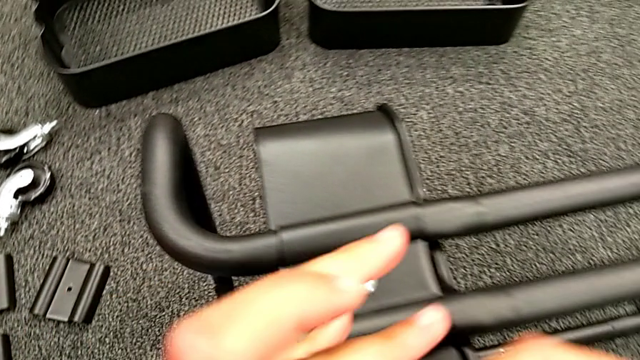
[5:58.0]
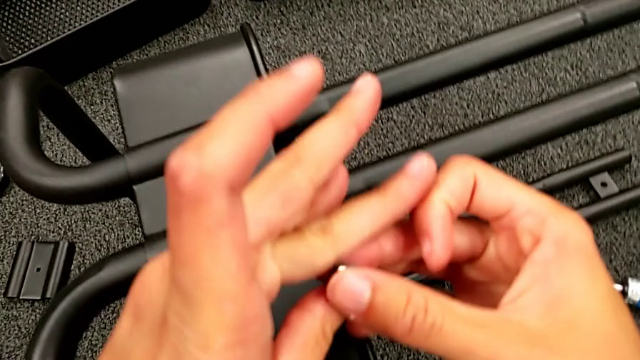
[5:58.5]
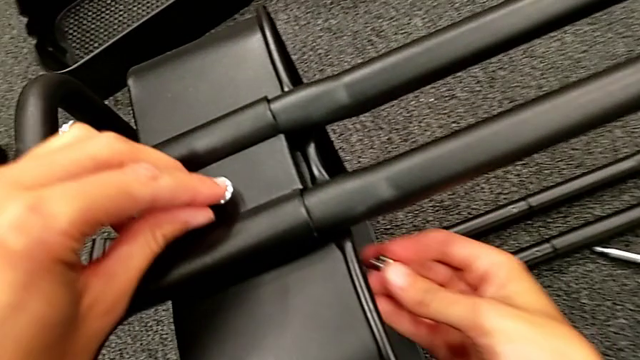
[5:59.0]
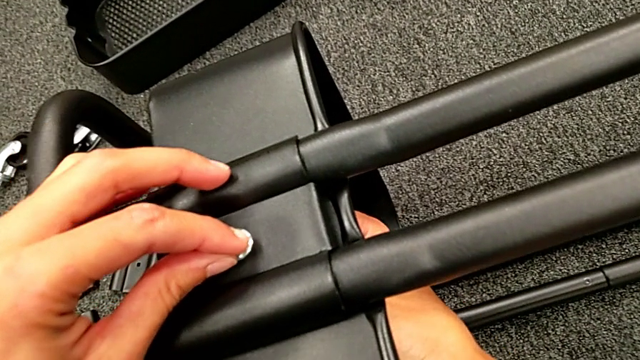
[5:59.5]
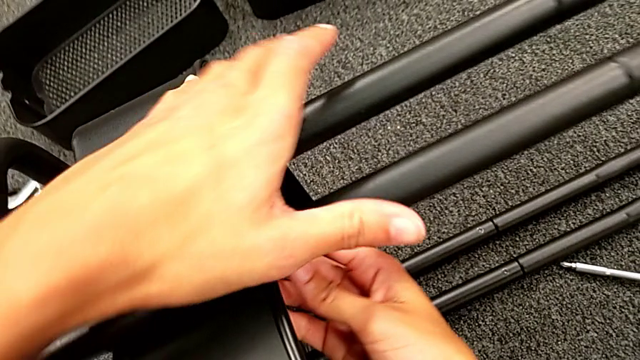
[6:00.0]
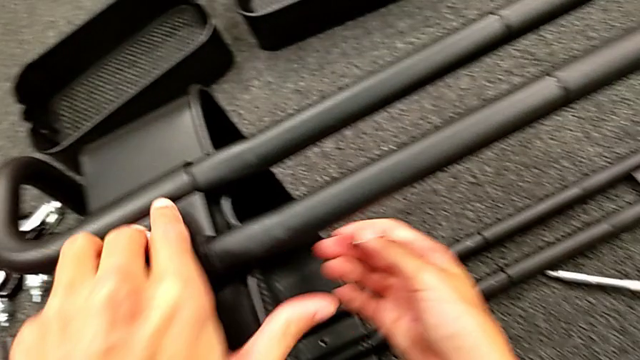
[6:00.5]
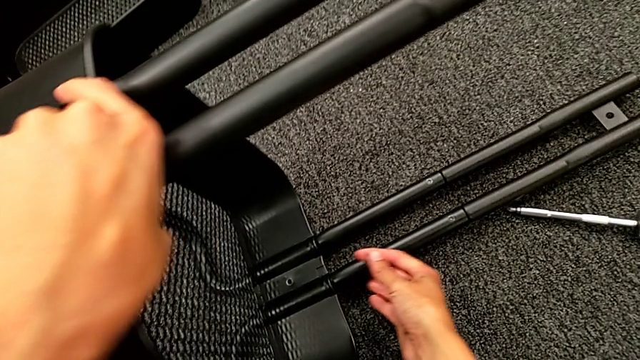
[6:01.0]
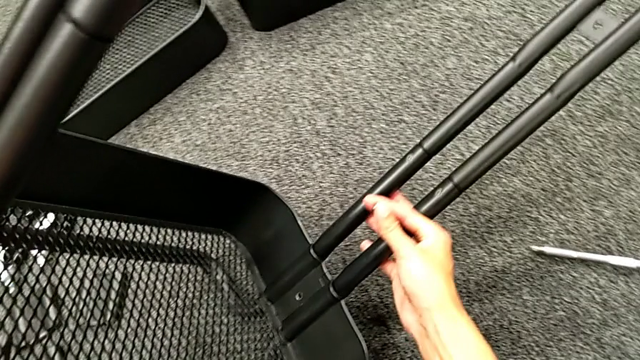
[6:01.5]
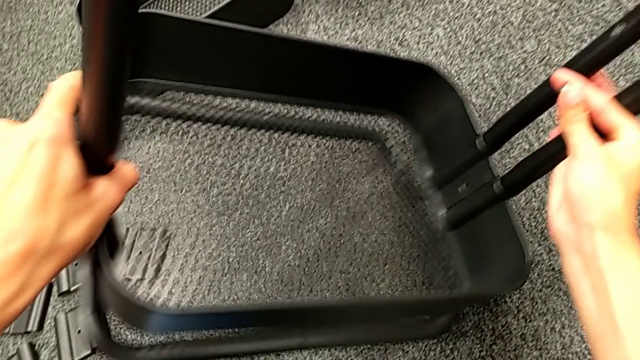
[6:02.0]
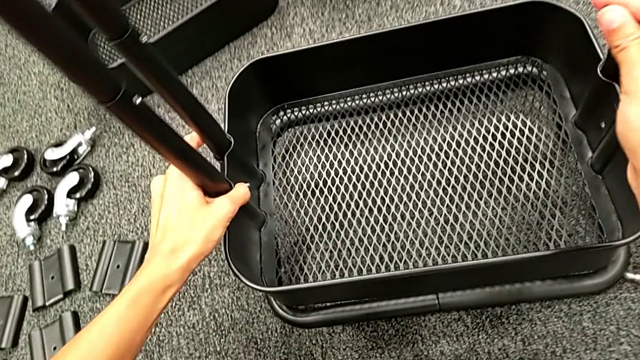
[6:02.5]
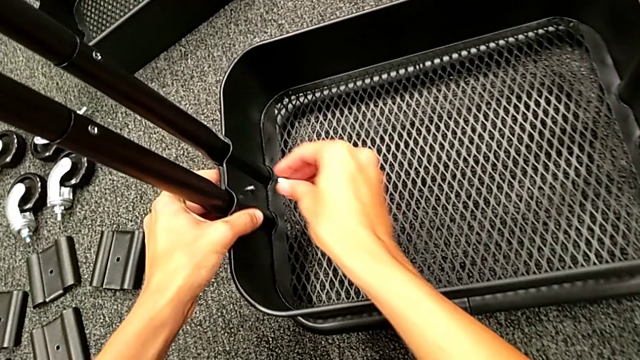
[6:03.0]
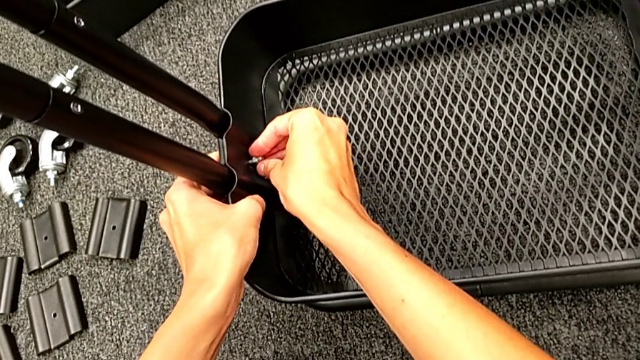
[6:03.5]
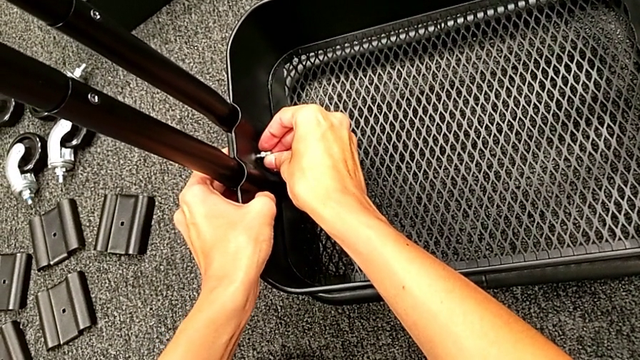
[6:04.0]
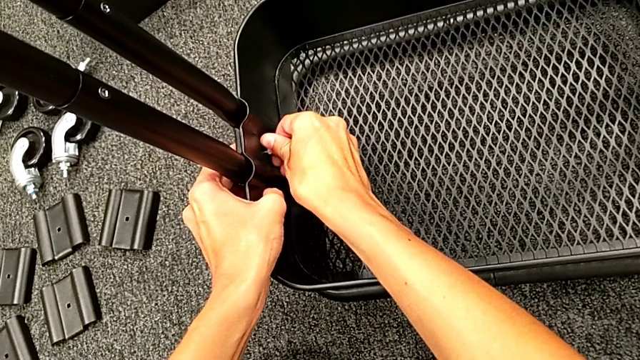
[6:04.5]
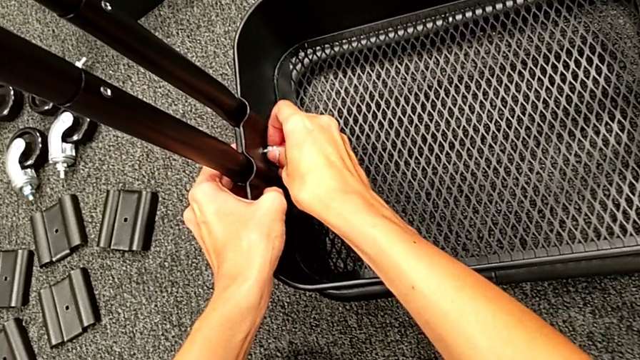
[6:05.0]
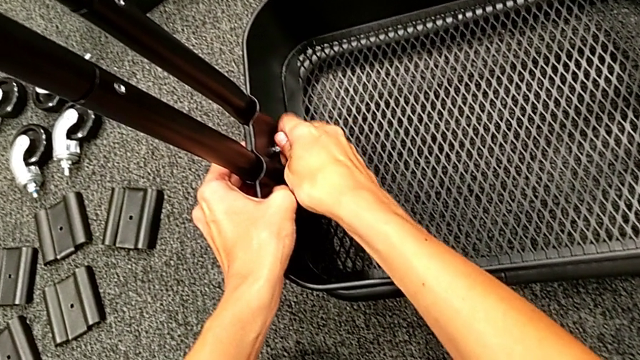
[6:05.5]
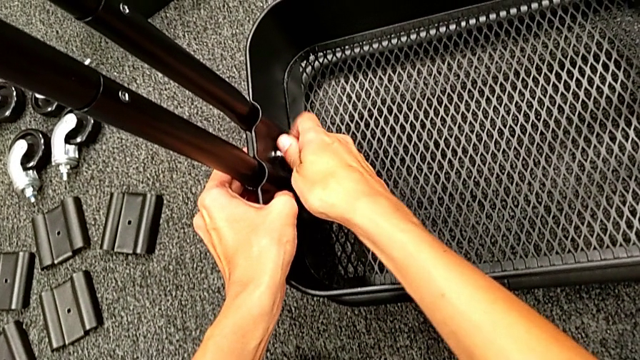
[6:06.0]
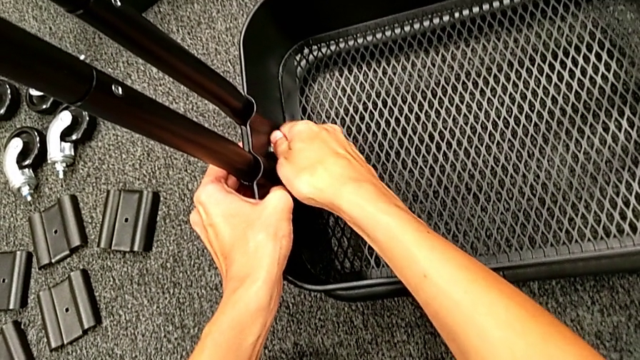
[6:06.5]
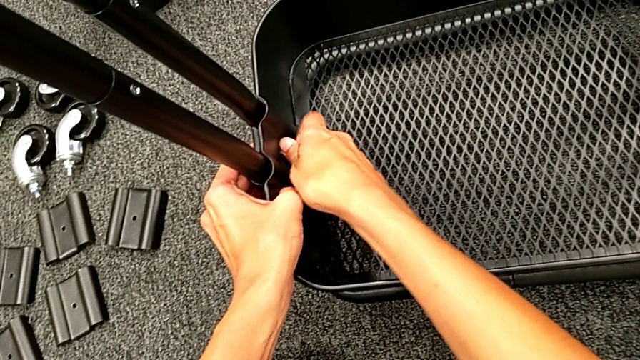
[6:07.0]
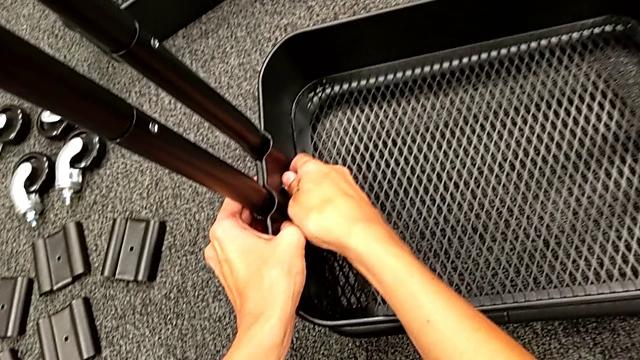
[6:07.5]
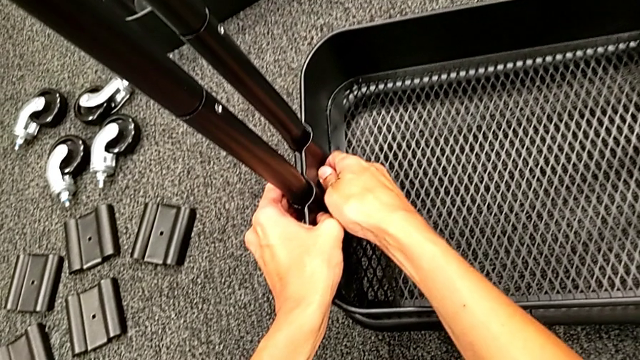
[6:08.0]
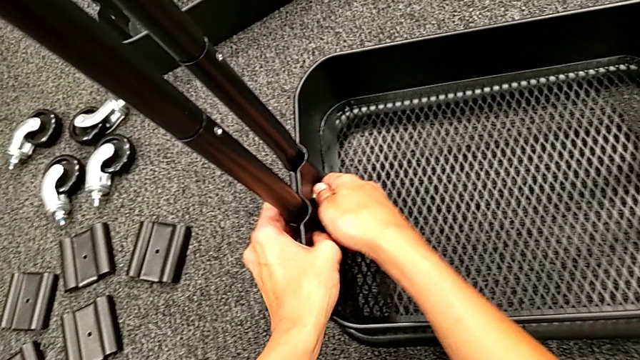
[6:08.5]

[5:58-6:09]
The camera wearer is assembling the bottom grid tray. They rotate the black frame, place the first hexagon cap nut and screw it.

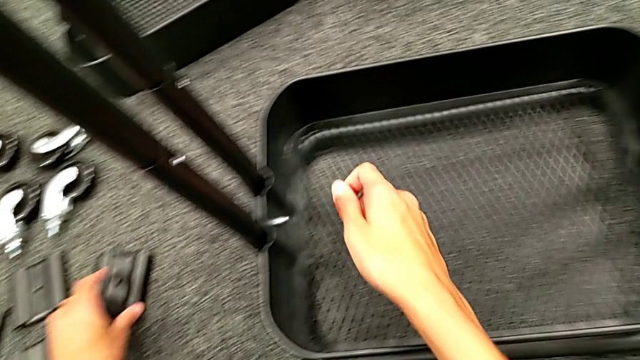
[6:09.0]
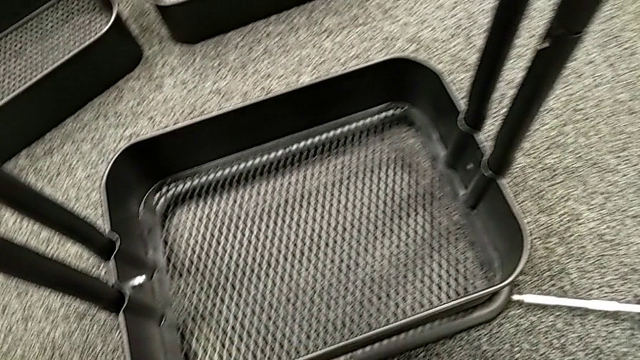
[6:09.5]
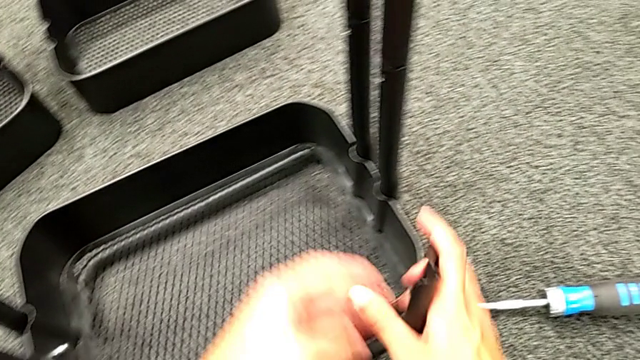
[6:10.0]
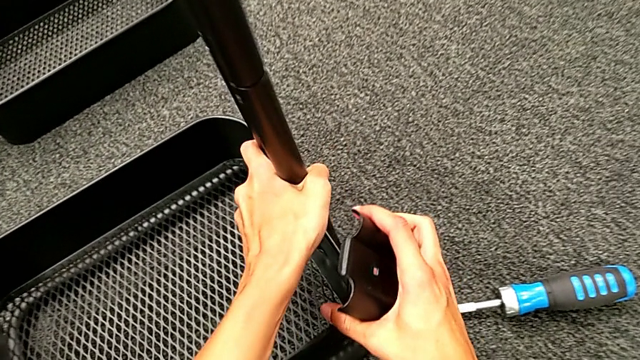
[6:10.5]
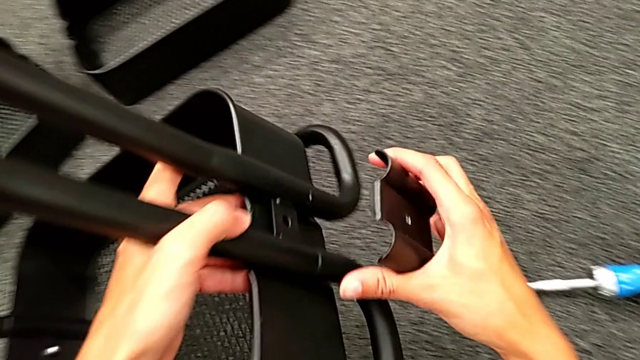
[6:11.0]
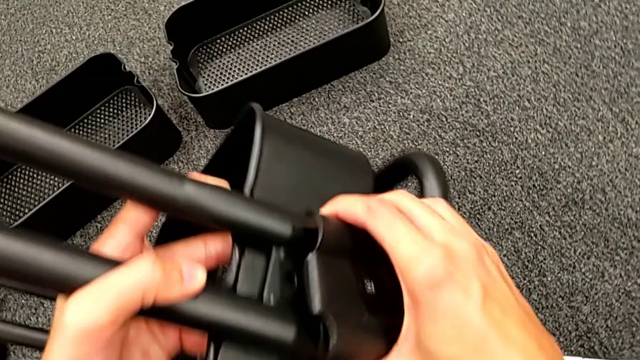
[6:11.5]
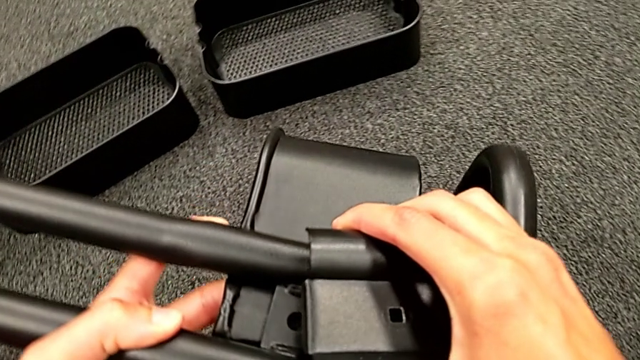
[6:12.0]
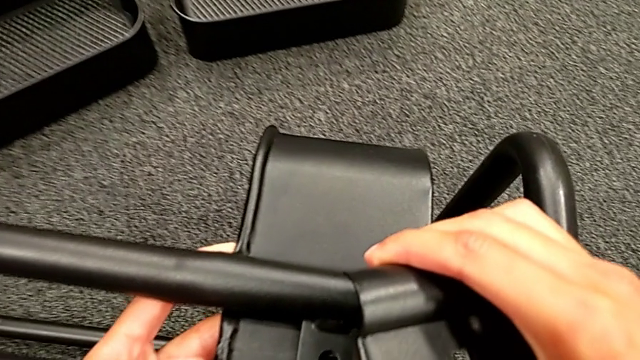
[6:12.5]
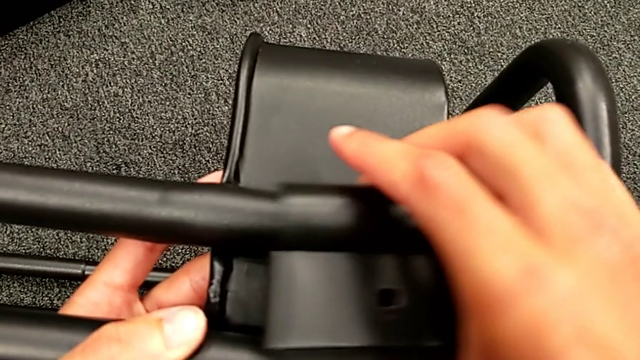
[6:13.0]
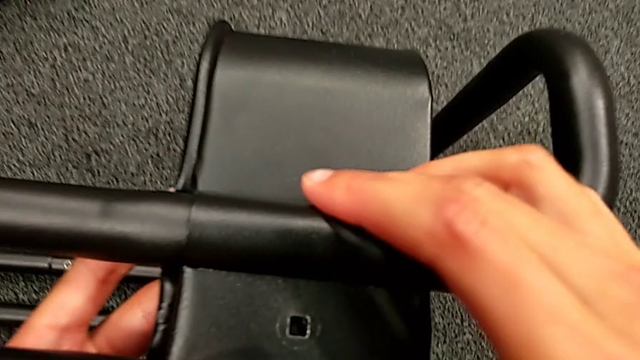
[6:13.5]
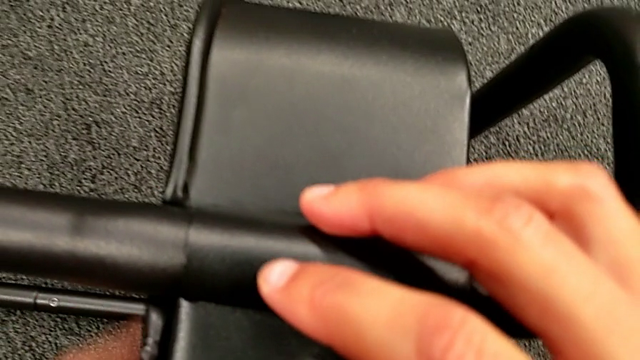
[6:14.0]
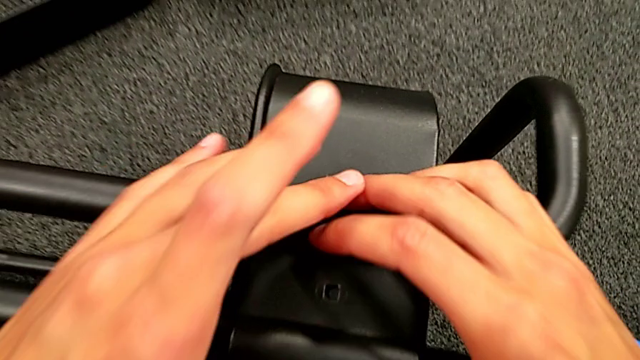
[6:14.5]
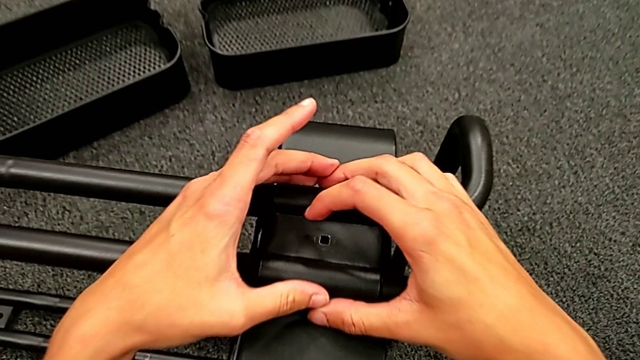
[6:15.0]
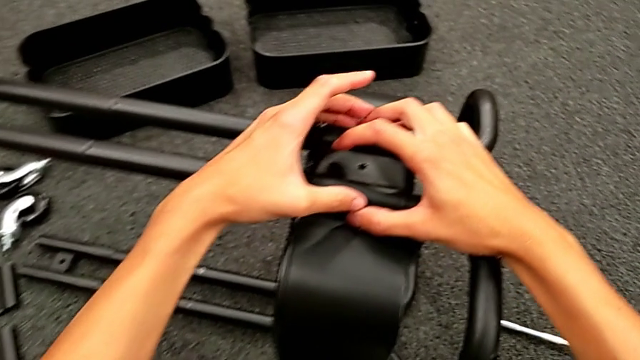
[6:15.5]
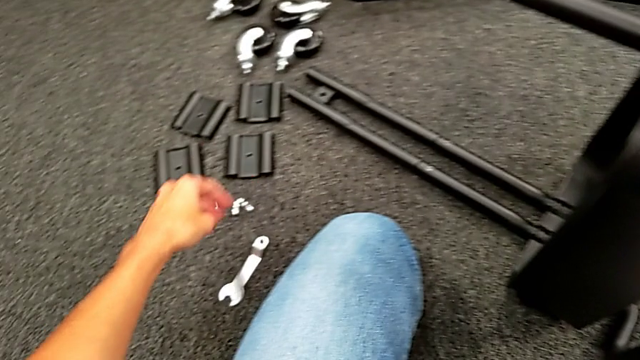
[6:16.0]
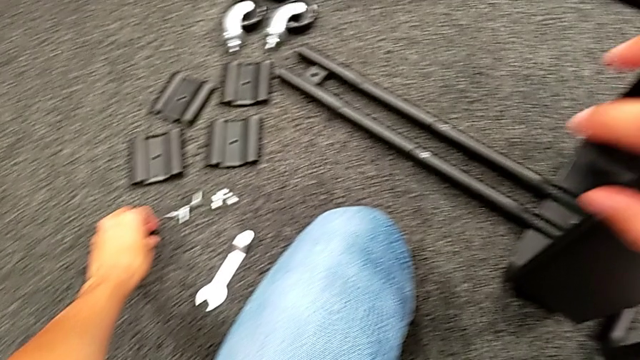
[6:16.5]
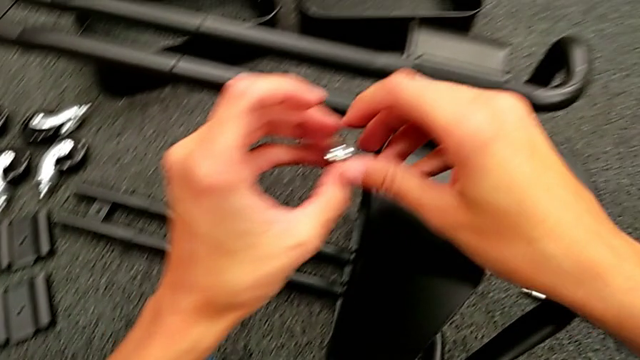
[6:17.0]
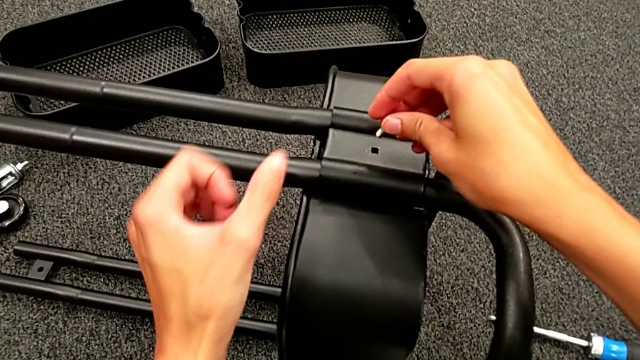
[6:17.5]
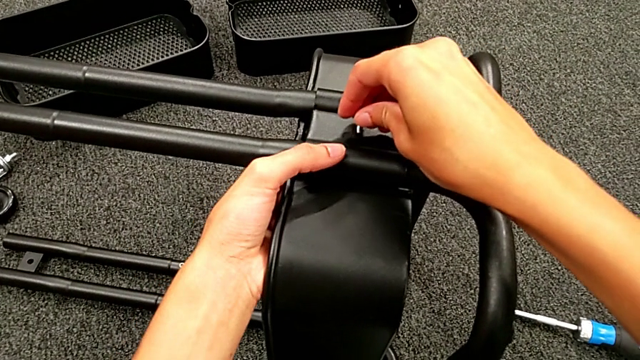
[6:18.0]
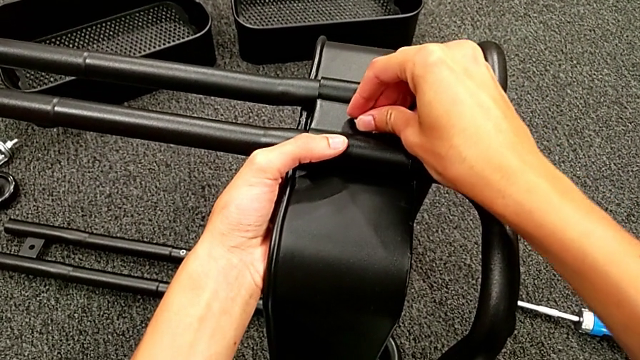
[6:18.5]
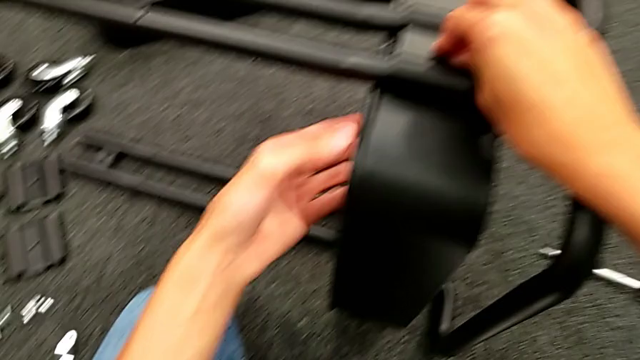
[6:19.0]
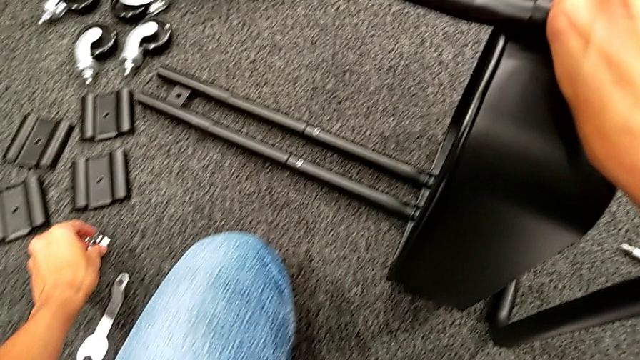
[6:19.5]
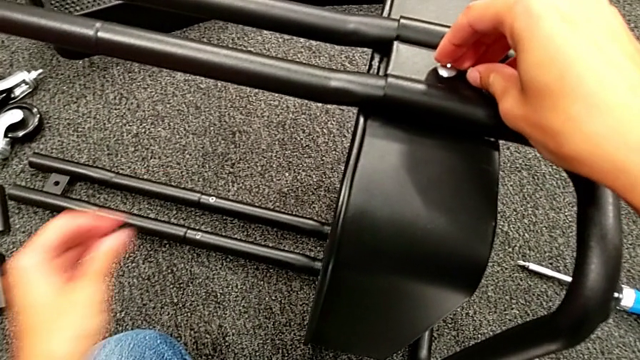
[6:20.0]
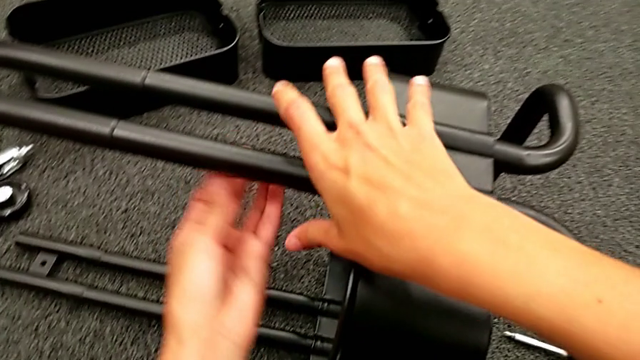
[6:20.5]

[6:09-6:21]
The camera wearer is assembling the bottom grid tray. They grab the second bracket, rotate the black frame, place the second bracket, grab the second bolt, insert it and grab the second hexagon cap nut.
